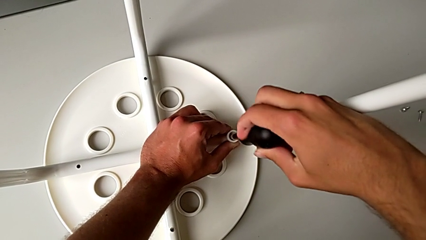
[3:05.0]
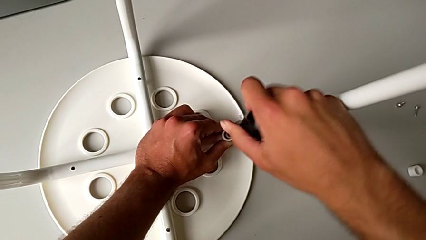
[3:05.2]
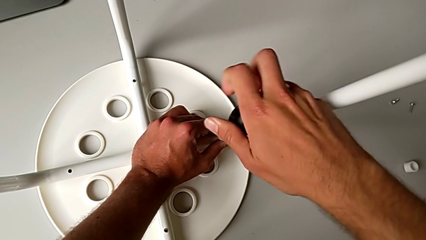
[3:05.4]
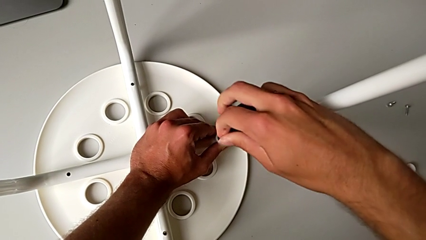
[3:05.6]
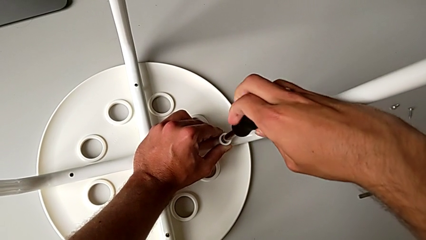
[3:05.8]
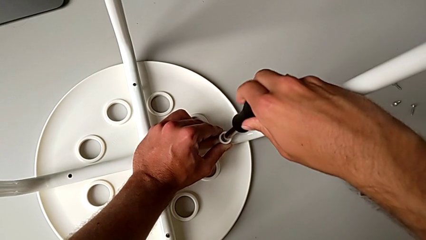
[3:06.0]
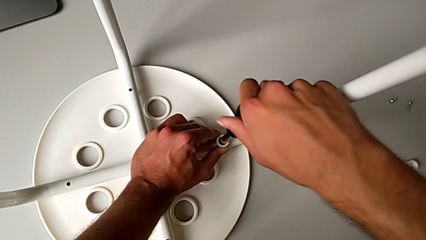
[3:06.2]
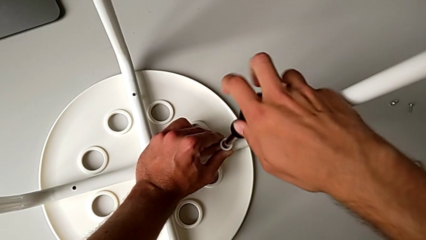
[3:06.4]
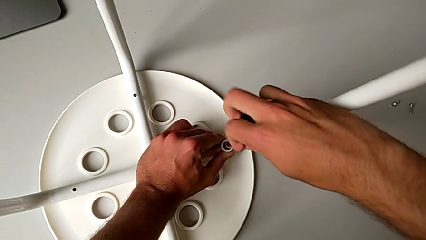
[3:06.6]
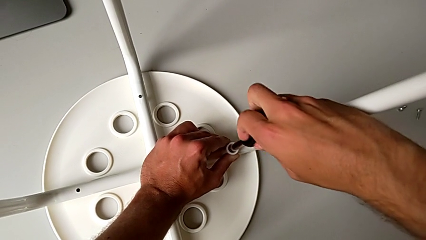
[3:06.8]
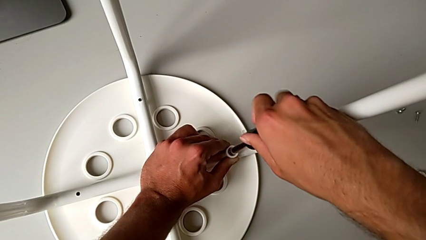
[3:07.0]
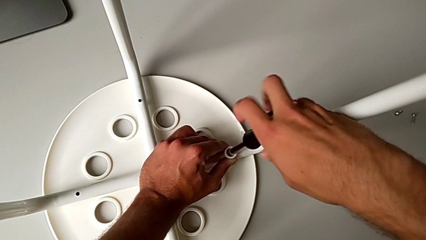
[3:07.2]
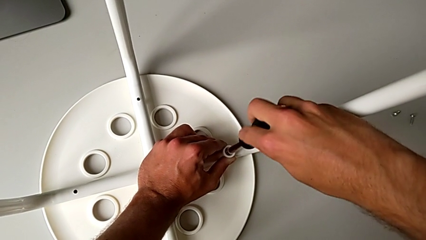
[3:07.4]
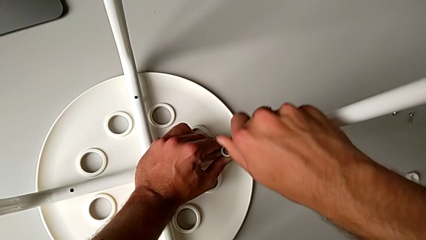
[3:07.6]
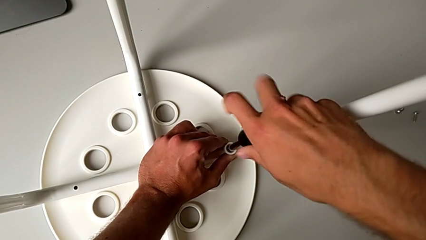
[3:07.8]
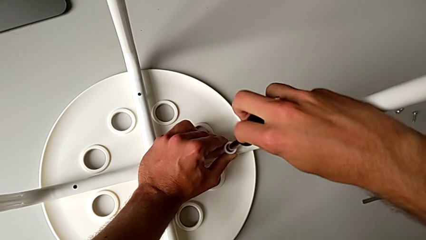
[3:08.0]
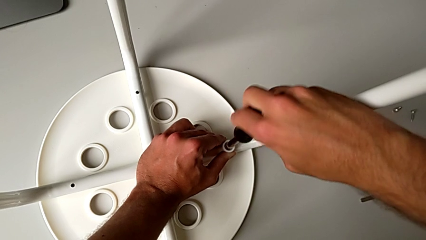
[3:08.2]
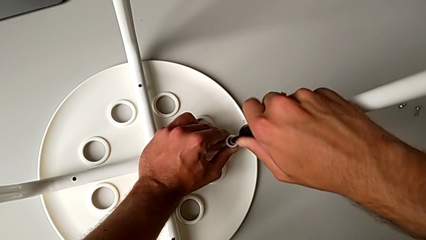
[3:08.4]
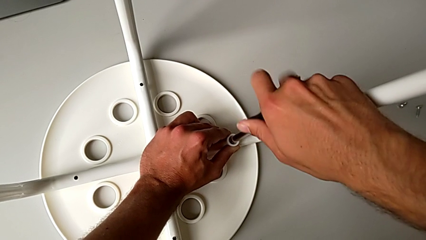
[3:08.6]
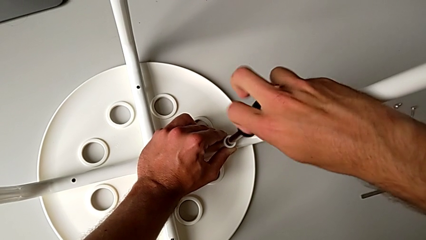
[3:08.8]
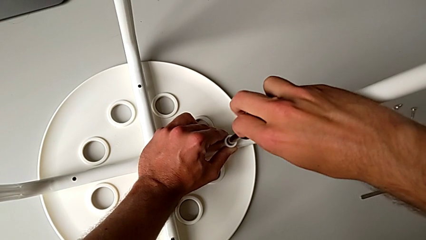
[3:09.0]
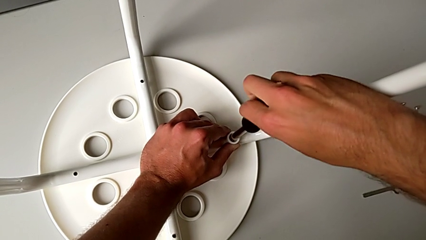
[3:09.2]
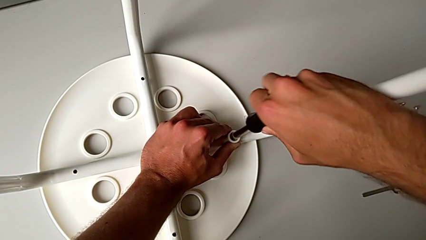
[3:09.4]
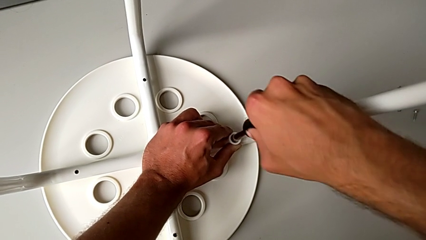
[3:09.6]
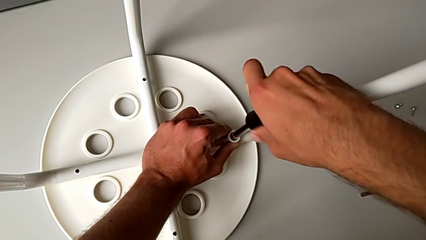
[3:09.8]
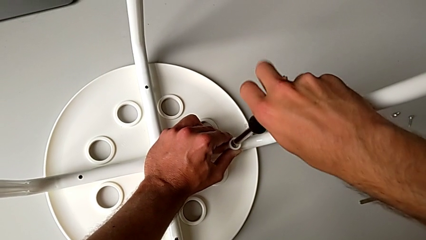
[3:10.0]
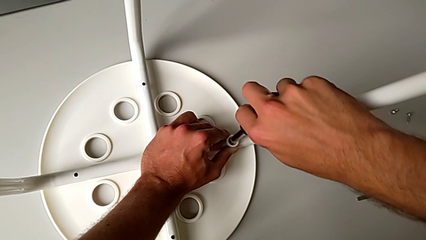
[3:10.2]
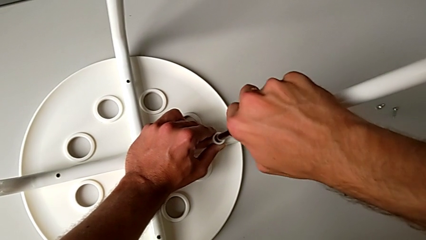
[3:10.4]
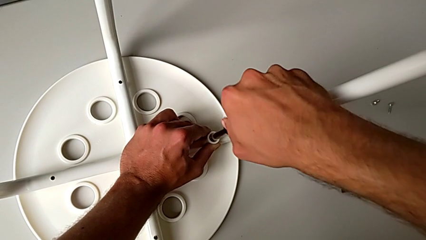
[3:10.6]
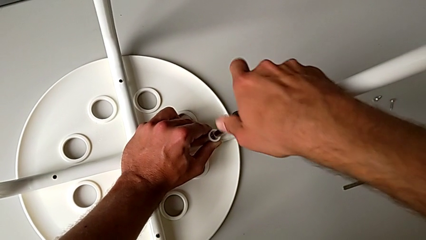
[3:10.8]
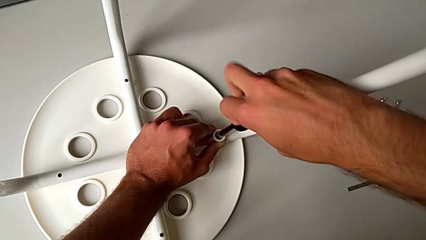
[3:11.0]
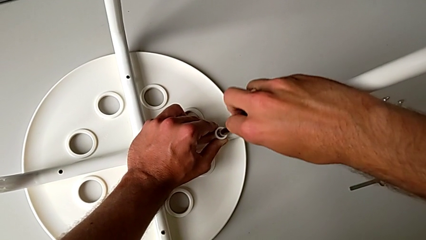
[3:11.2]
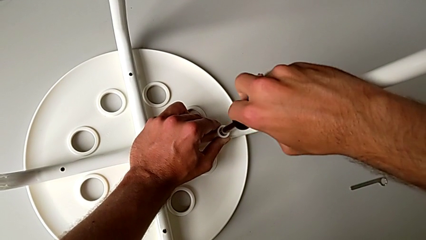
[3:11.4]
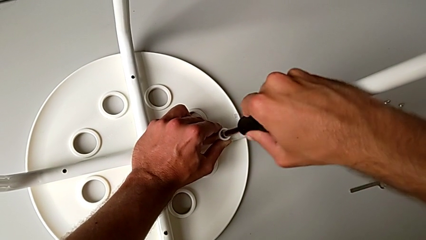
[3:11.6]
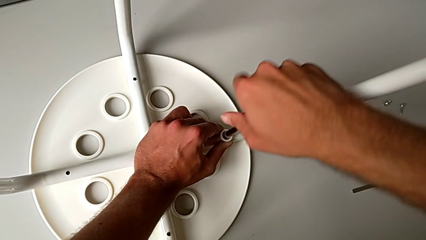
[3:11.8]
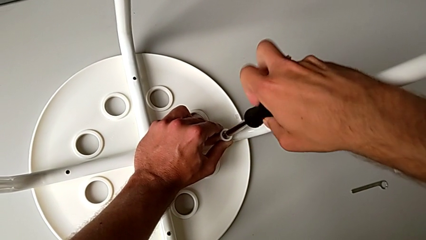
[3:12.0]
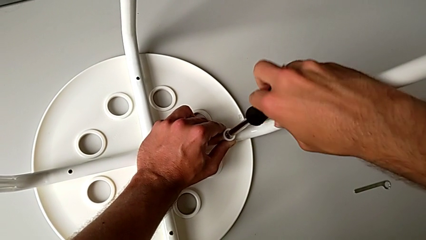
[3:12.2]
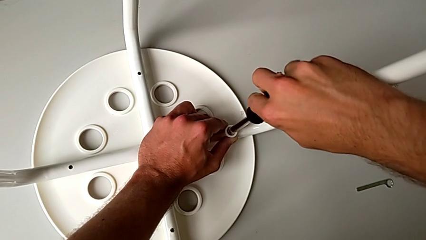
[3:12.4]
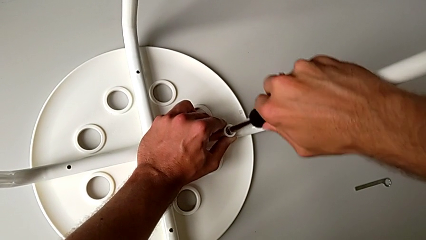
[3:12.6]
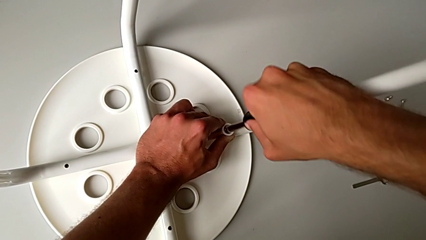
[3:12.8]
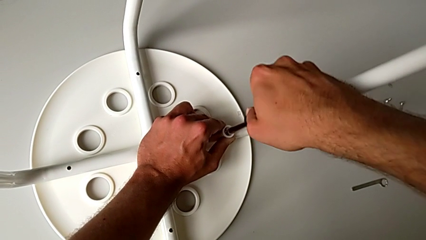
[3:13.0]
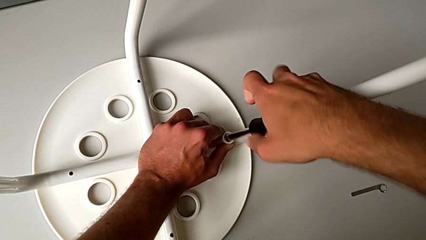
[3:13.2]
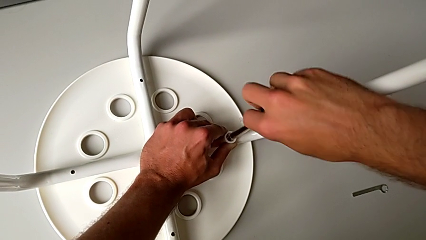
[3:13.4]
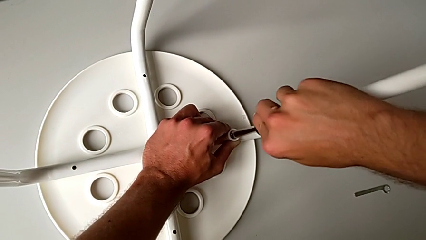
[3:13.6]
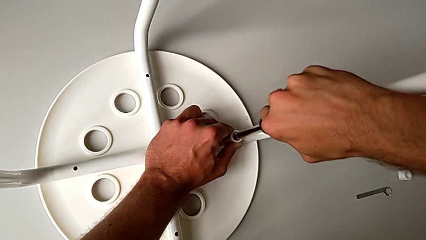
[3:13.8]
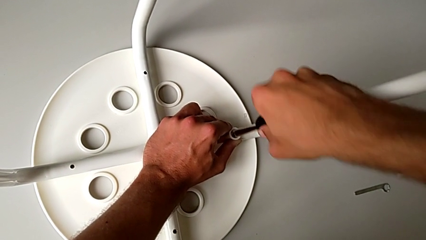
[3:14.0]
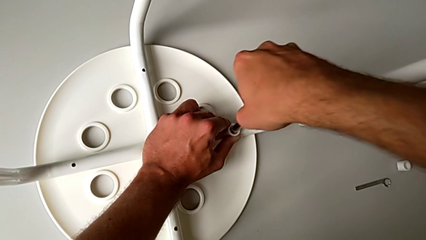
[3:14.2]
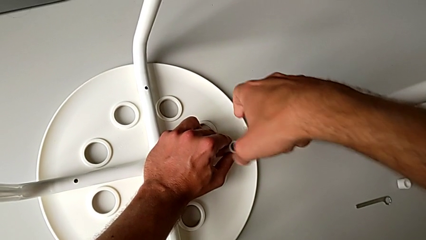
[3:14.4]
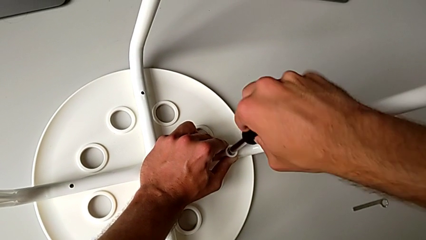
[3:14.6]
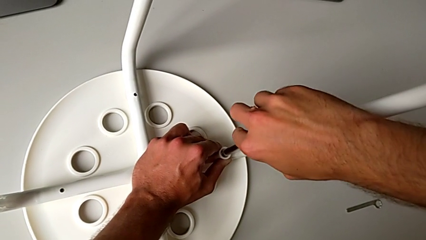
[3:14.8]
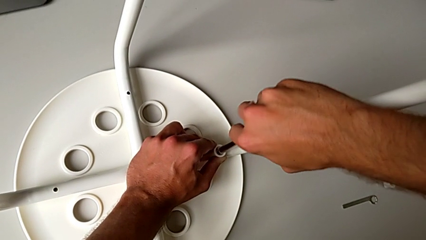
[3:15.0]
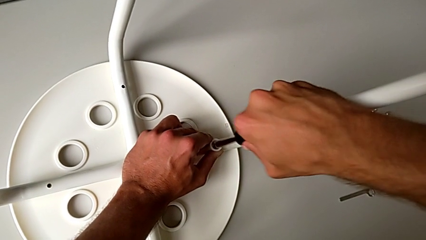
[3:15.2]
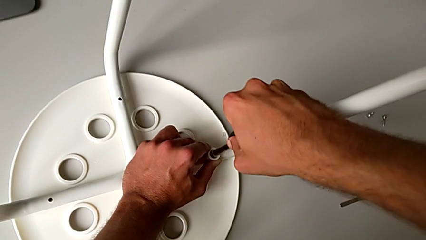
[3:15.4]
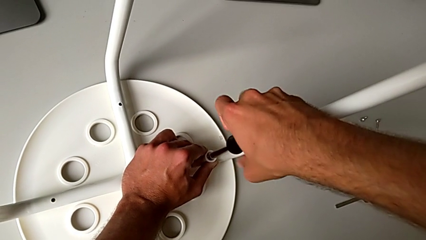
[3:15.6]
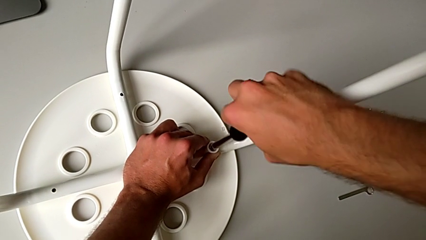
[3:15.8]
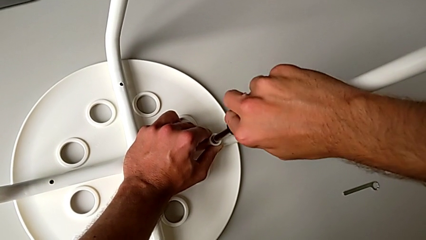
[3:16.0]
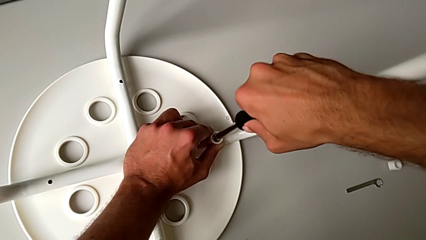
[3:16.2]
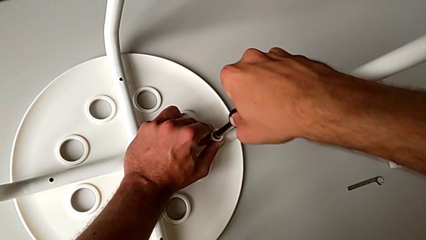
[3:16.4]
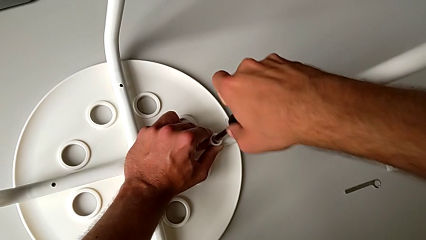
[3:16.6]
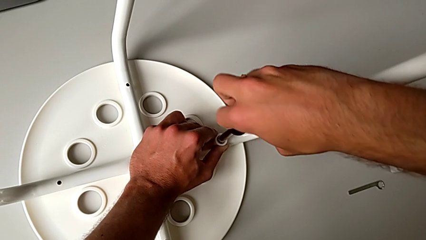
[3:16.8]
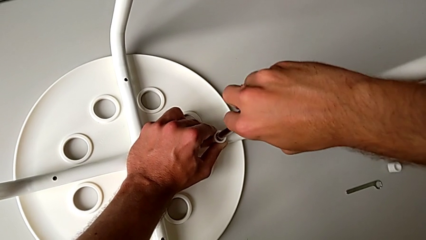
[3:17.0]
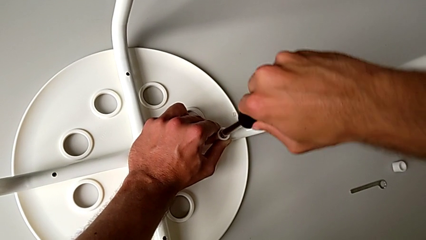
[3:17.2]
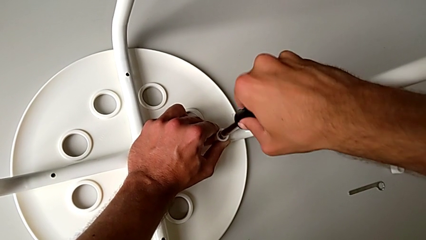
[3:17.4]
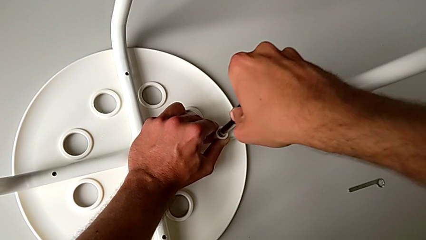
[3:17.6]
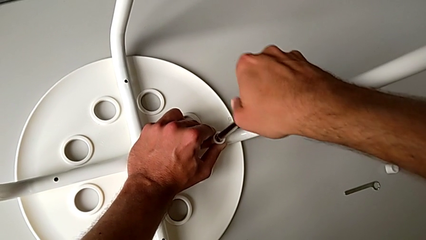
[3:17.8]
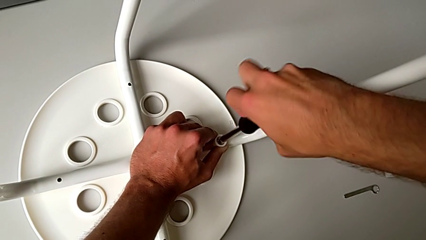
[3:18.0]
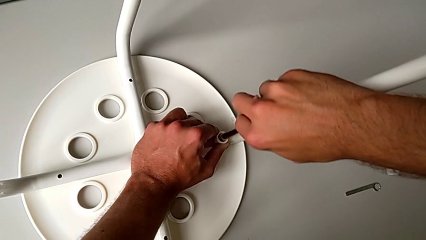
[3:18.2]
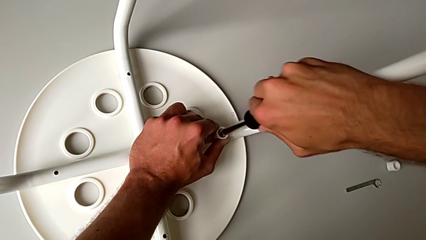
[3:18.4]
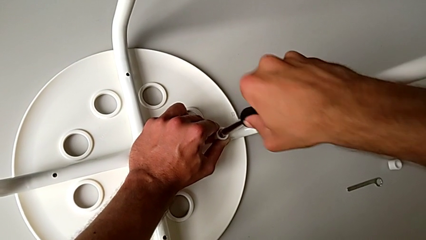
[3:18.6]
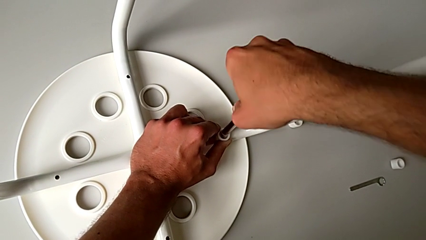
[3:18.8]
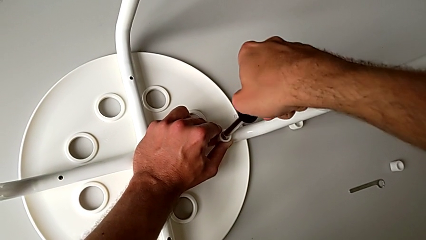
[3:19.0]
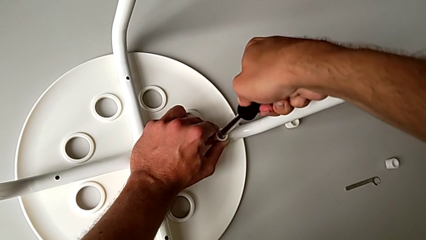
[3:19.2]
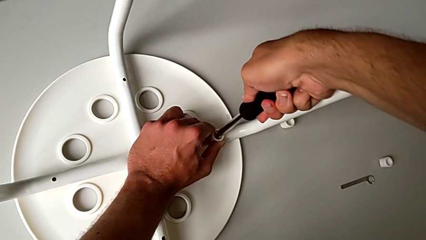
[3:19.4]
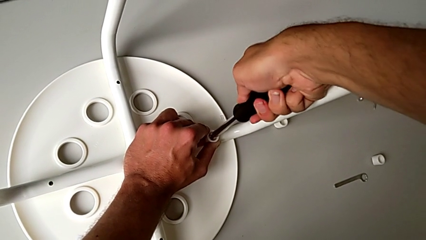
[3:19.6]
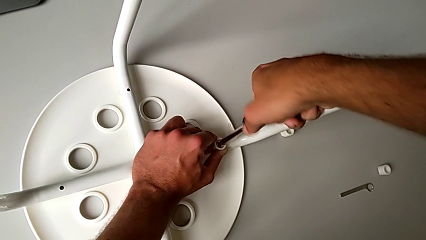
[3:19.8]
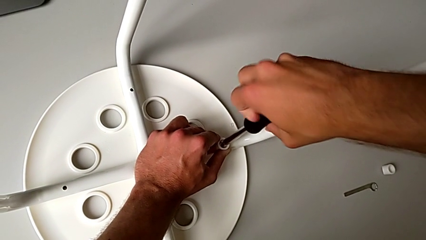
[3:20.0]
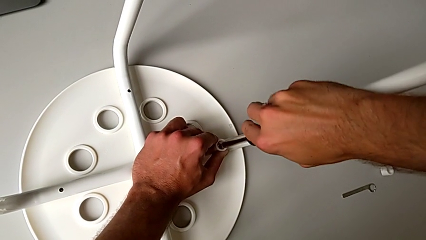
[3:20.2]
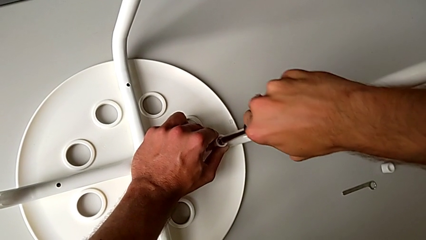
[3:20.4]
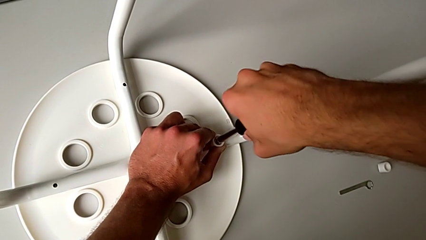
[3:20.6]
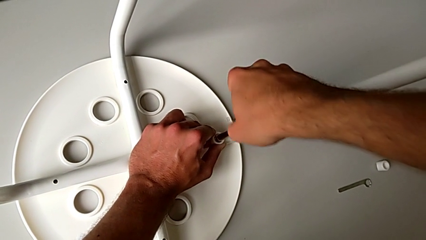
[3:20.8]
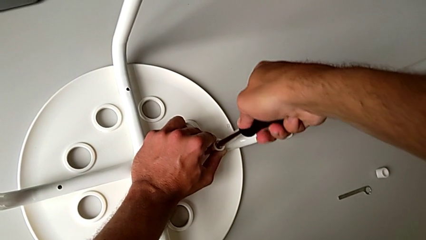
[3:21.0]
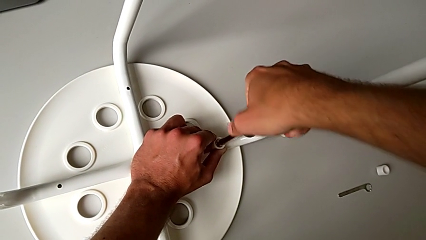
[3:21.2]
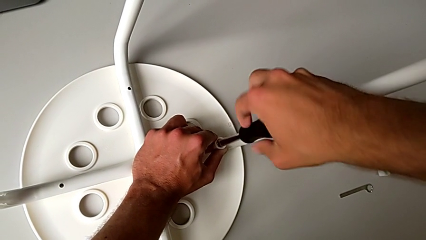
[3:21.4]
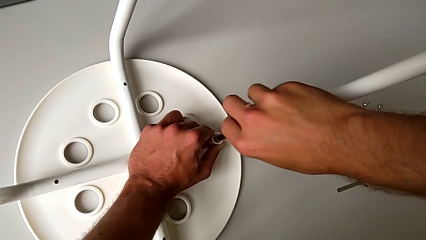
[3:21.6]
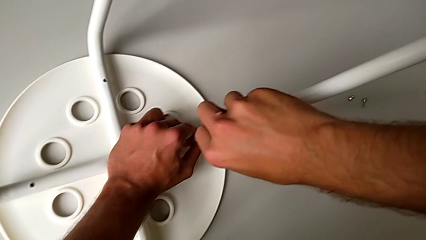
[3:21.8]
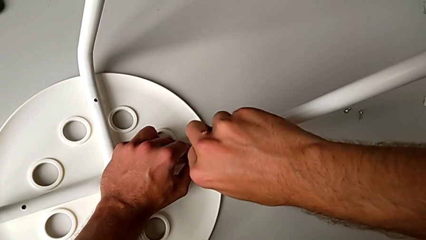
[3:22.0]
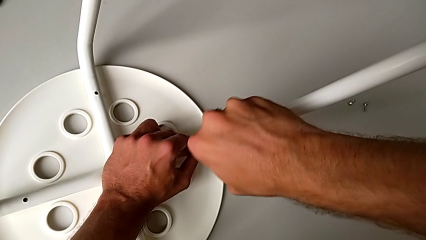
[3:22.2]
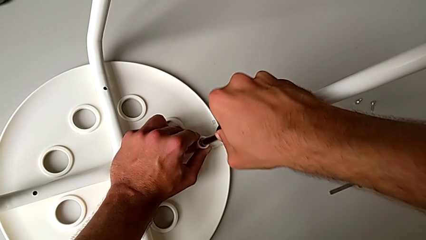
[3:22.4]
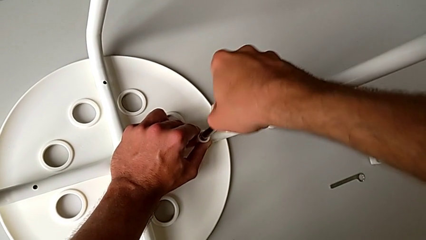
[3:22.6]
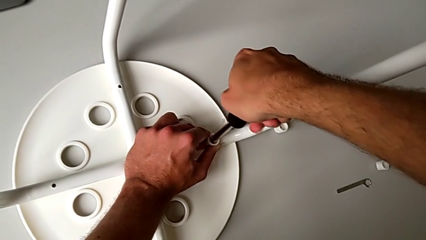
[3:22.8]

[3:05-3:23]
The camera wearer is attaching the legs to the IKEA chair. They keep screwing the screw.
